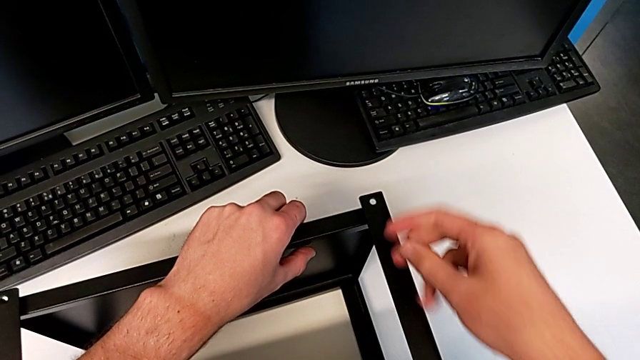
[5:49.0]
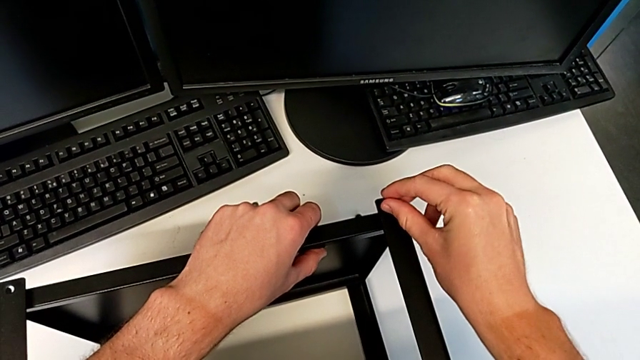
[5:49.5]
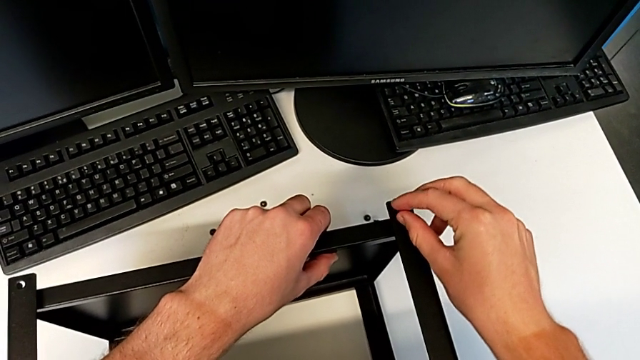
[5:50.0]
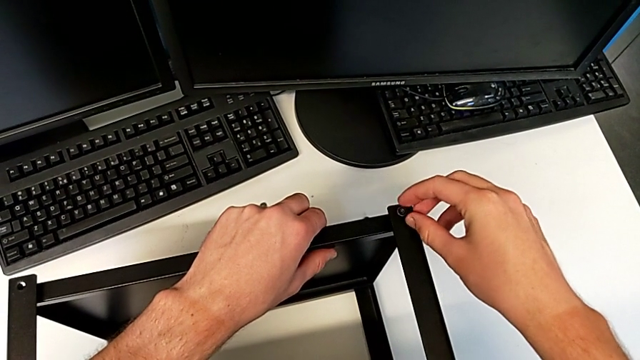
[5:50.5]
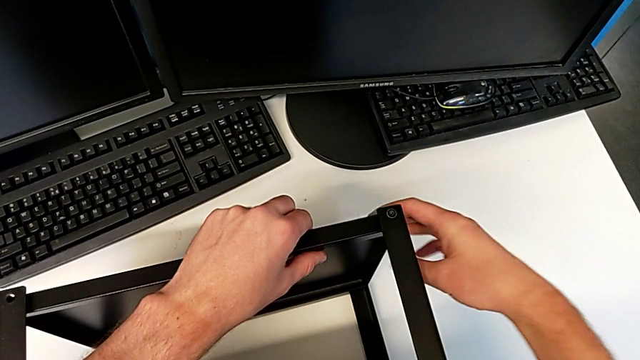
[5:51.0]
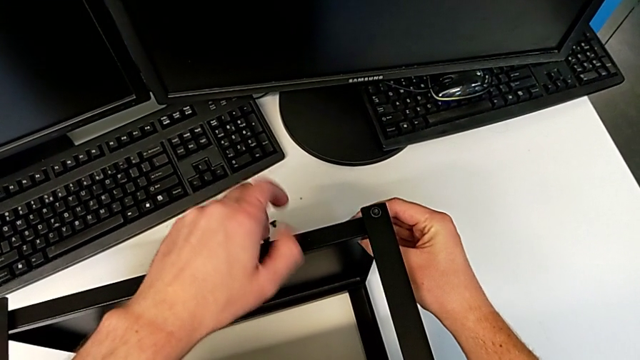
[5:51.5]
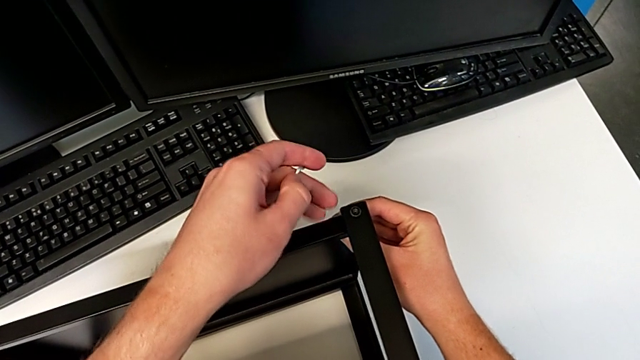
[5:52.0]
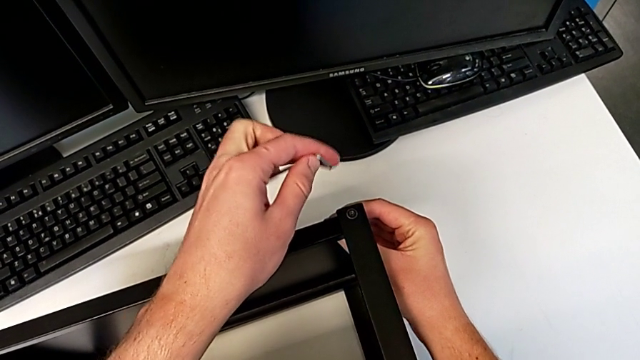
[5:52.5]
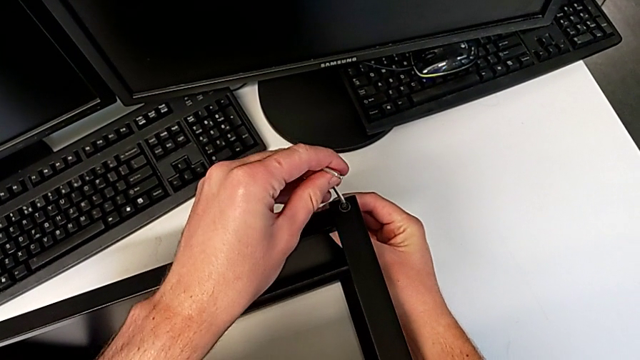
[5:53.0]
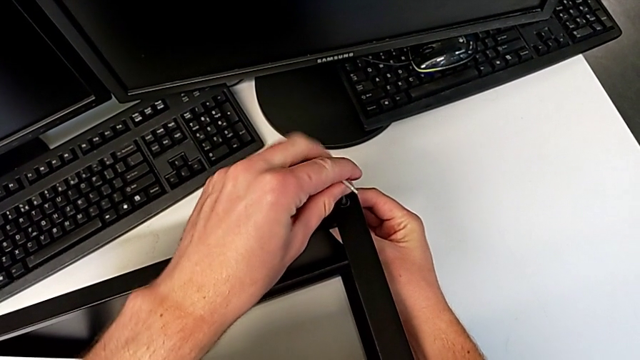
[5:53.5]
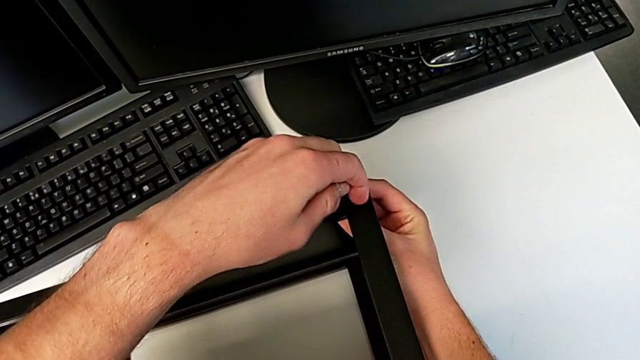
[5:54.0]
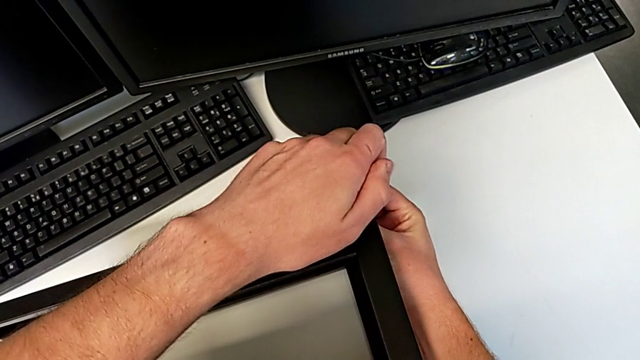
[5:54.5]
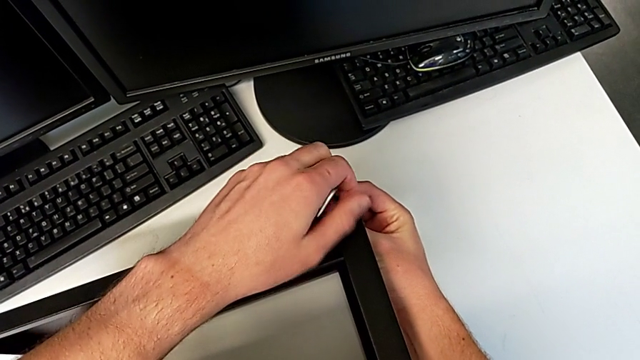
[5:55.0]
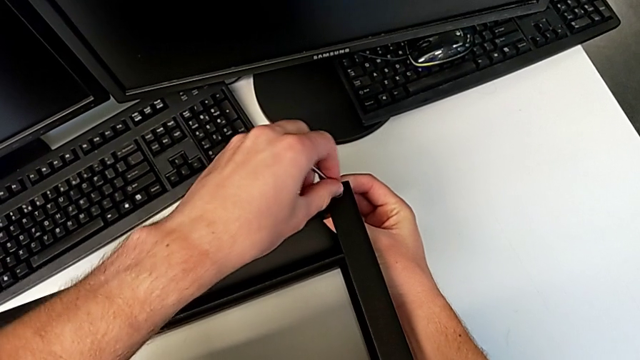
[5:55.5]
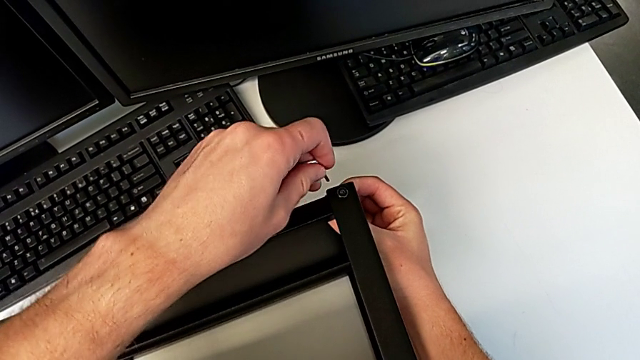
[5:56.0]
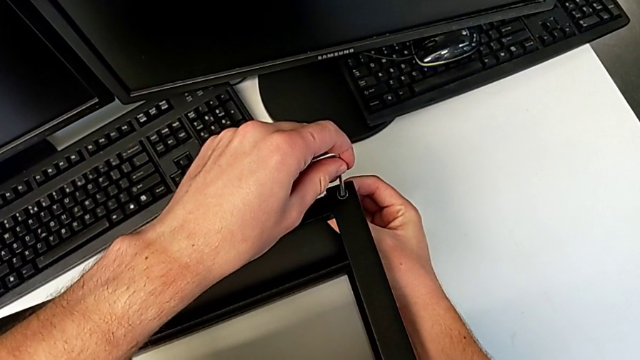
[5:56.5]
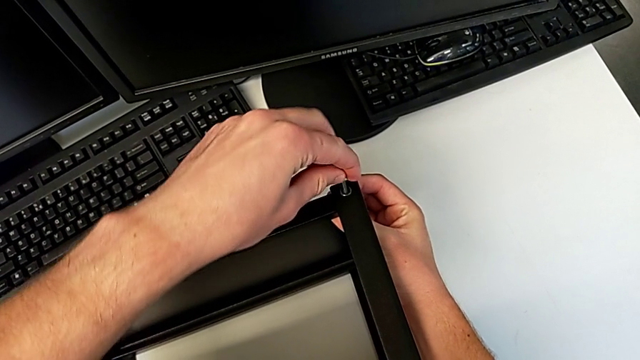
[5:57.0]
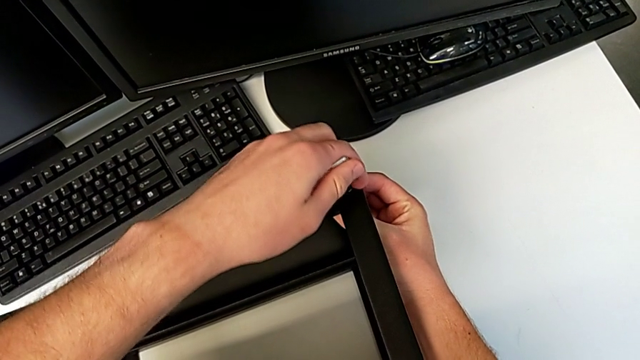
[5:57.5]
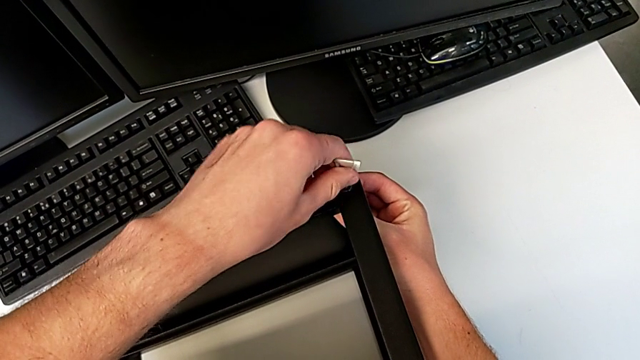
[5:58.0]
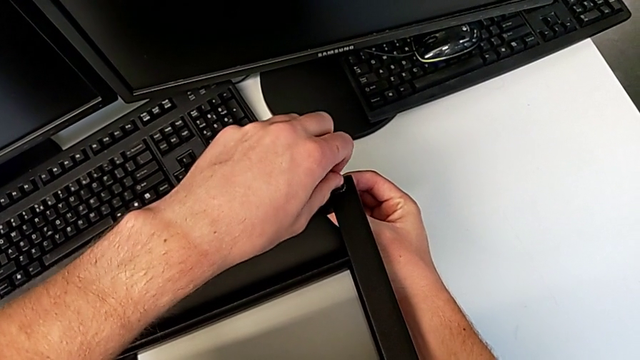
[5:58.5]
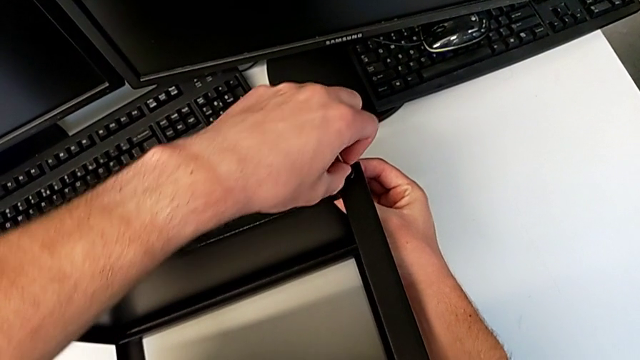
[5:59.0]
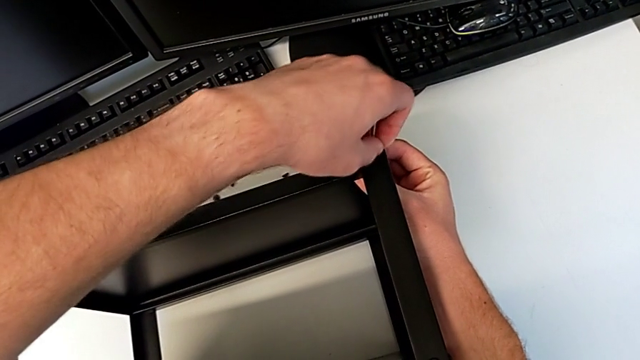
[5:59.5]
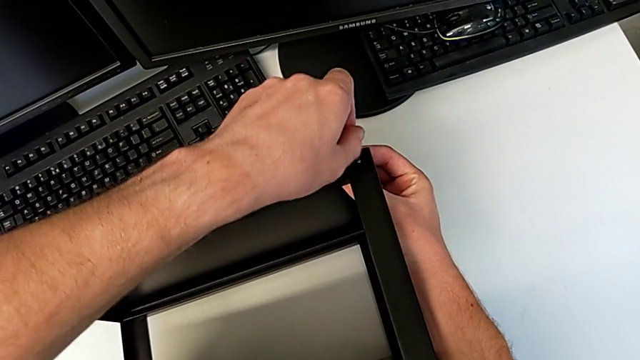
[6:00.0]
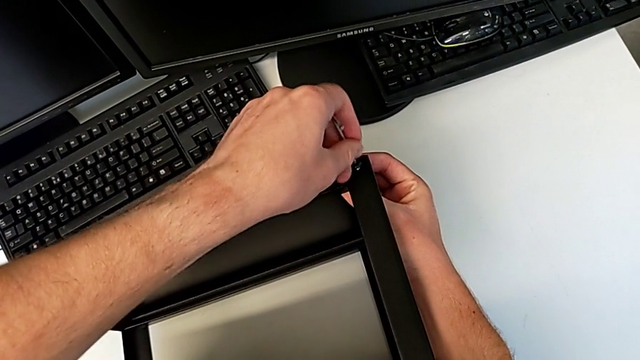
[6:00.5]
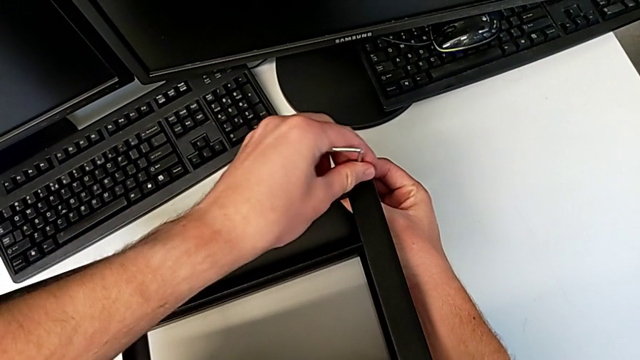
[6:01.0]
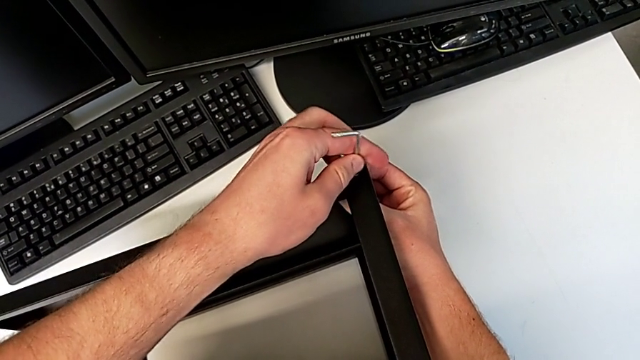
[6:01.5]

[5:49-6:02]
The camera wearer is assembling the top tray of the table with the legs. They insert the hex socket head, insert the Allen wrench, screw the hex socket head and withdraw the Allen wrench.

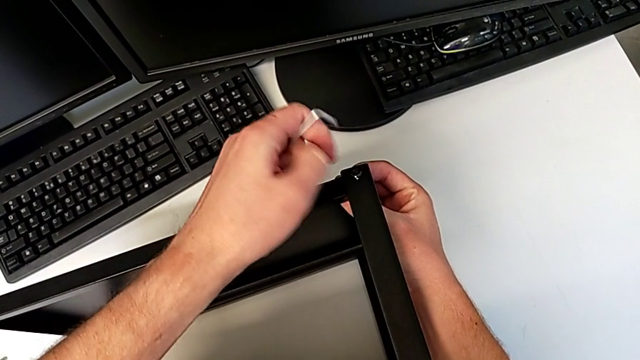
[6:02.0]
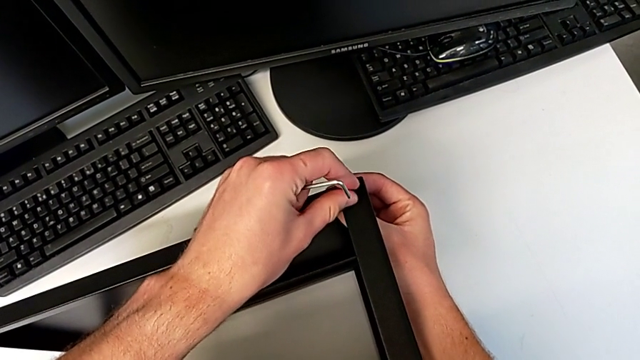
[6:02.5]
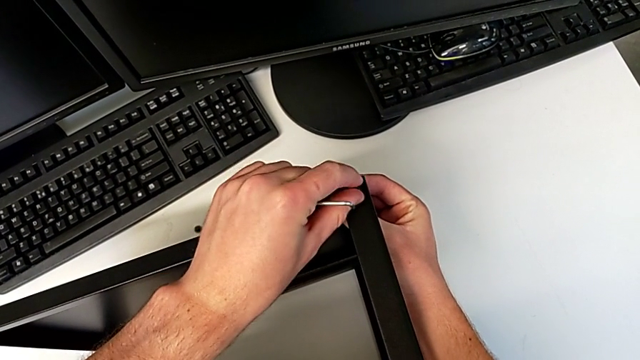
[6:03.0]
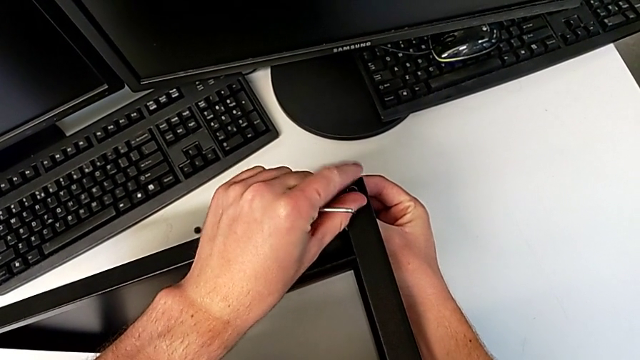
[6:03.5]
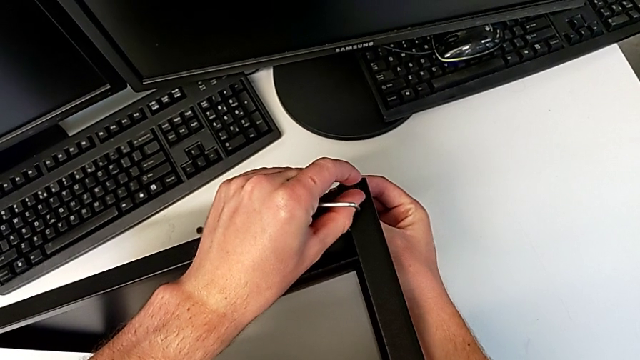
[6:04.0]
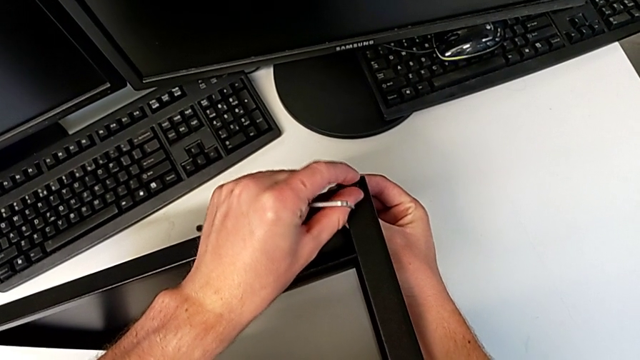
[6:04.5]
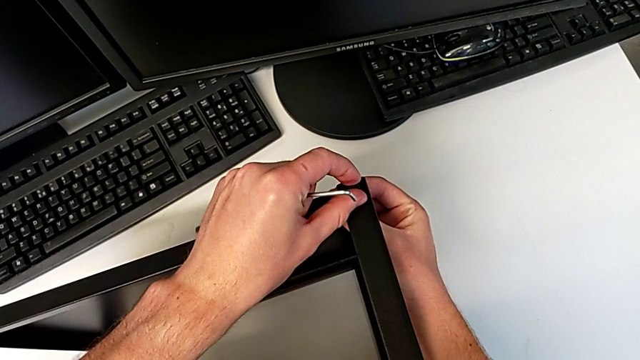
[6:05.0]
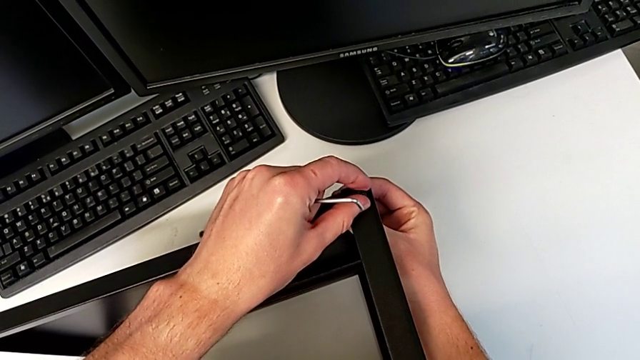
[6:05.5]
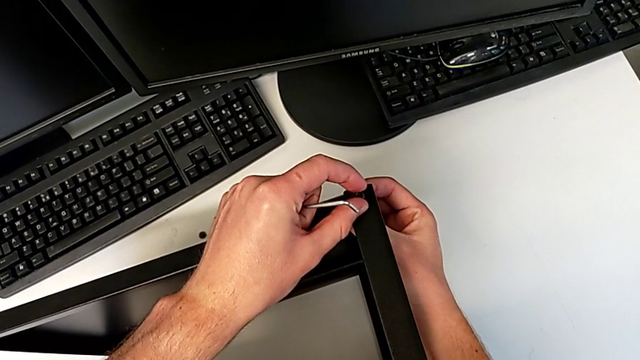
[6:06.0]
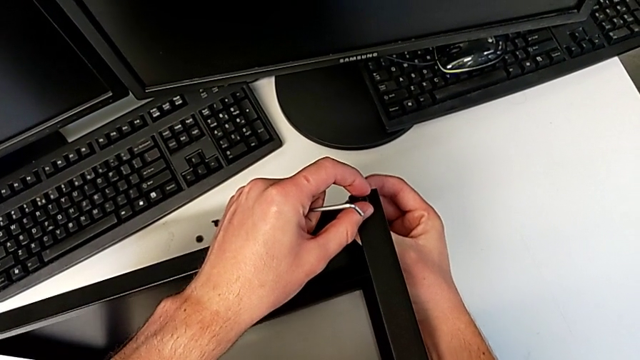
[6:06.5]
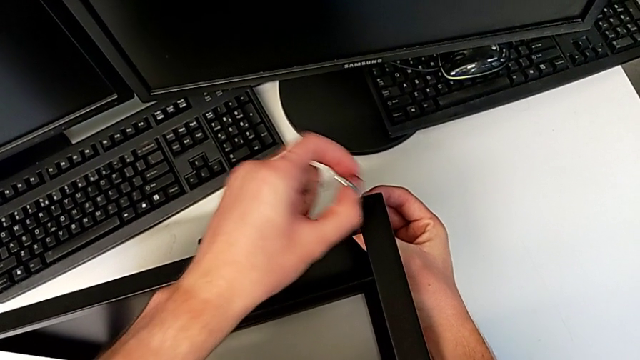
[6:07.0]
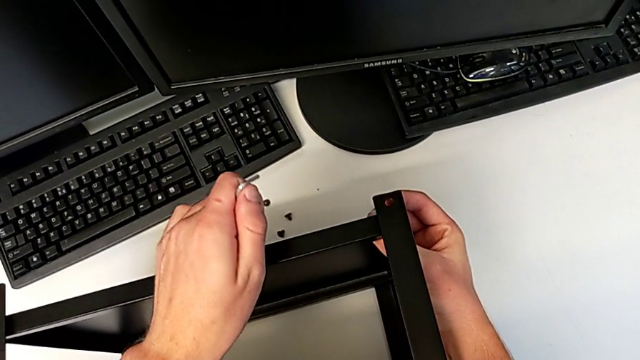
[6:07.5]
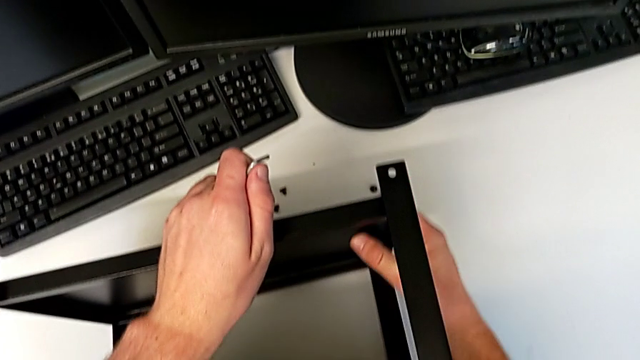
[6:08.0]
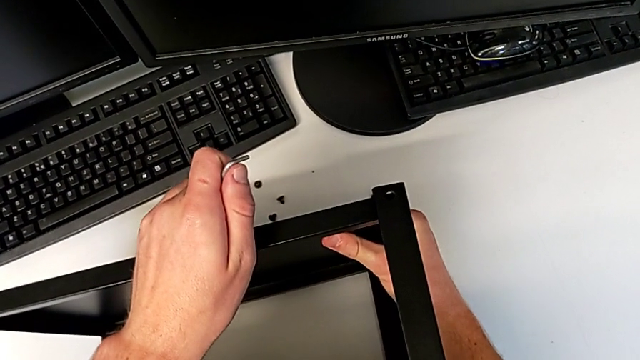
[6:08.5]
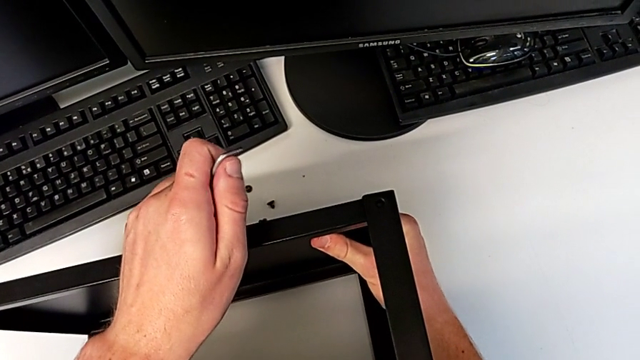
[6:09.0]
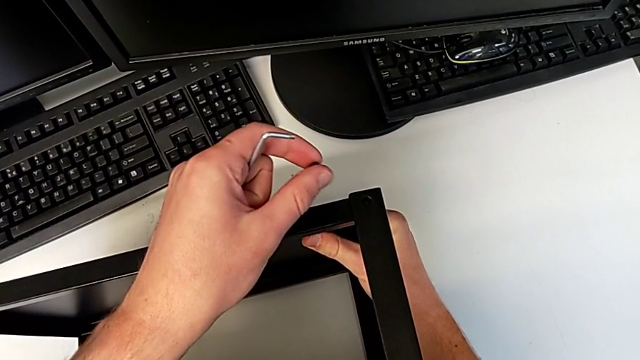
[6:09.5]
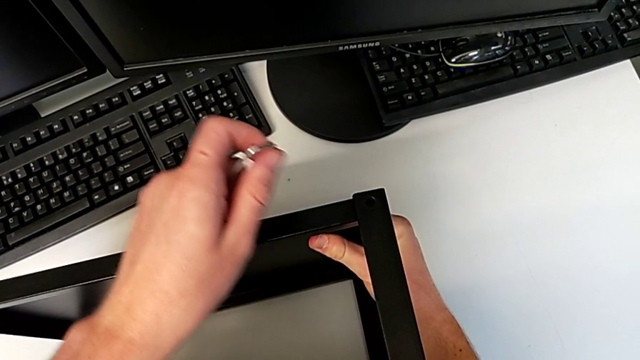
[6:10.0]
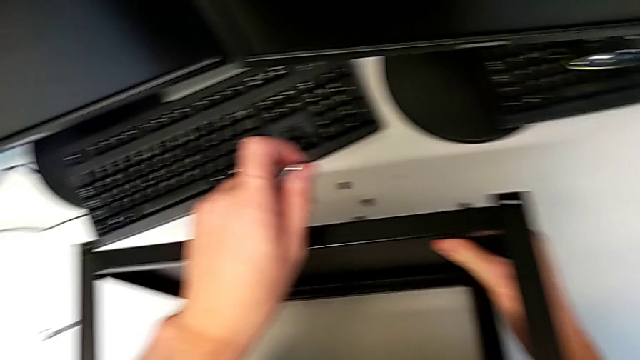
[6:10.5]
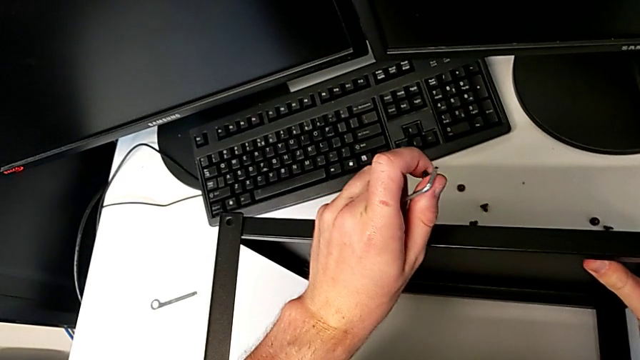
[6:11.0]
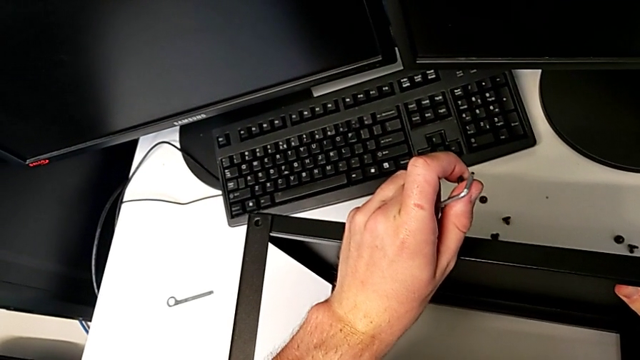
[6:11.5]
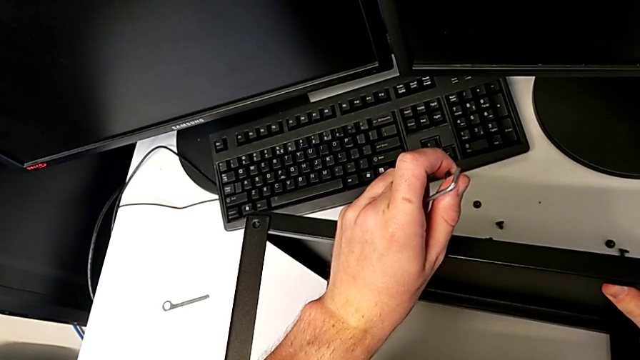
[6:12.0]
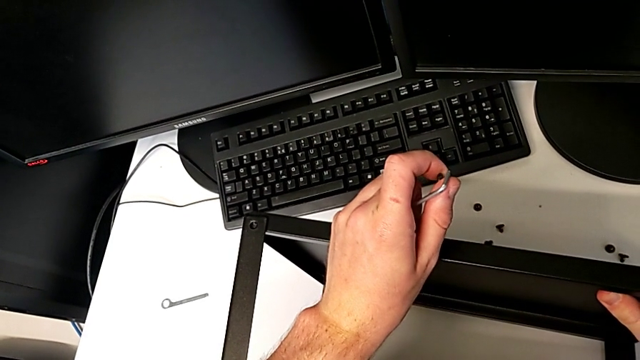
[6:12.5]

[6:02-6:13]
The camera wearer is assembling the top tray of the table with the legs. They insert the hex socket head, withdraw it and begin to align the tray.
